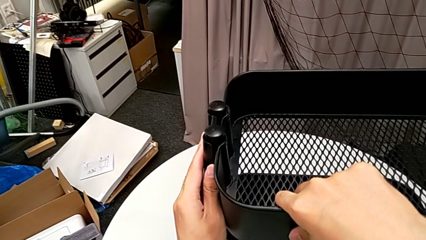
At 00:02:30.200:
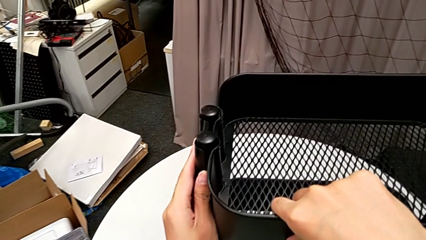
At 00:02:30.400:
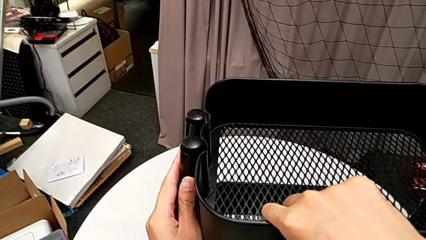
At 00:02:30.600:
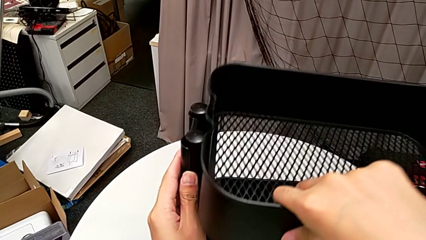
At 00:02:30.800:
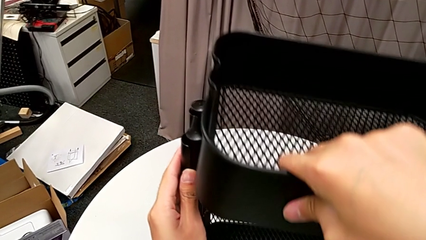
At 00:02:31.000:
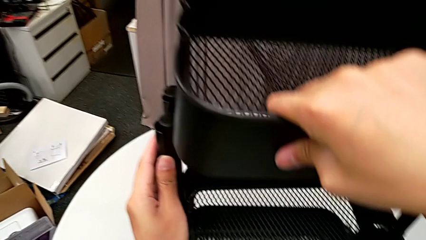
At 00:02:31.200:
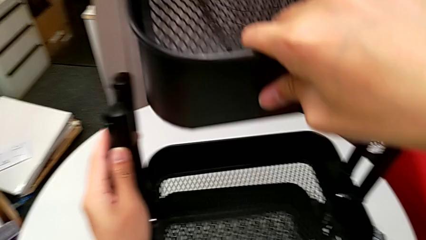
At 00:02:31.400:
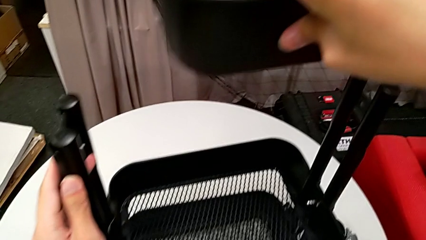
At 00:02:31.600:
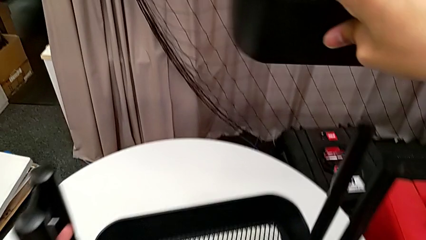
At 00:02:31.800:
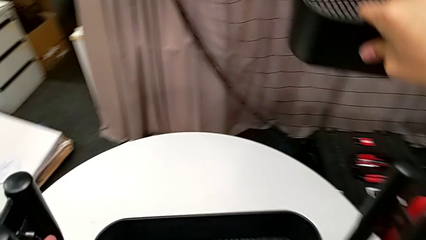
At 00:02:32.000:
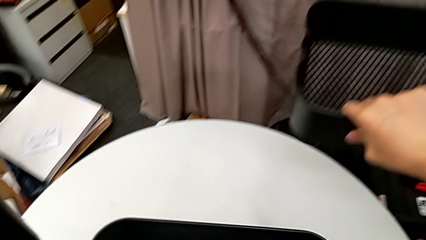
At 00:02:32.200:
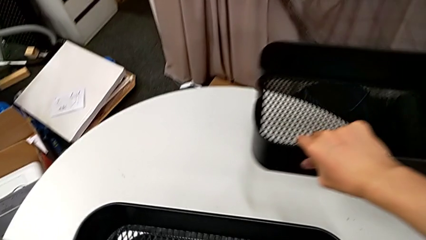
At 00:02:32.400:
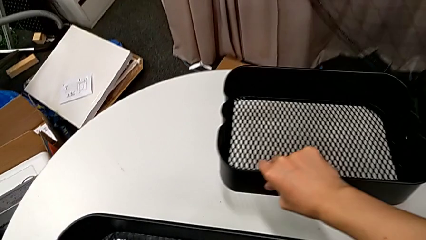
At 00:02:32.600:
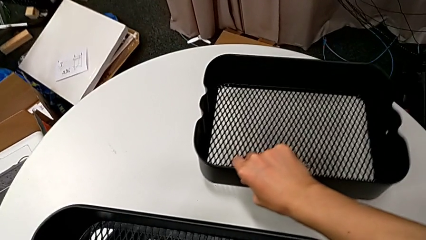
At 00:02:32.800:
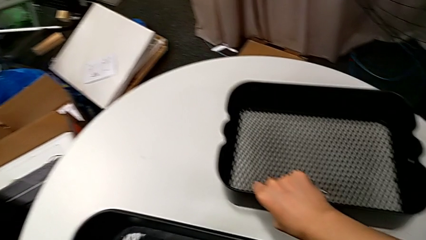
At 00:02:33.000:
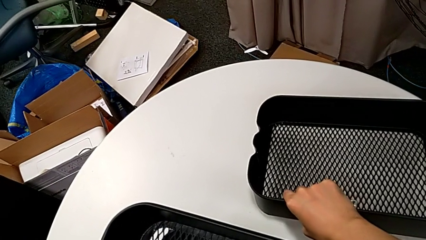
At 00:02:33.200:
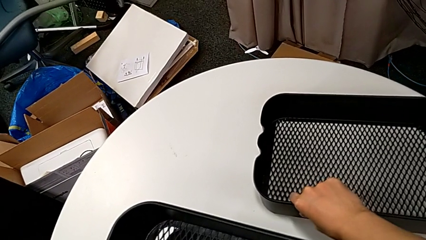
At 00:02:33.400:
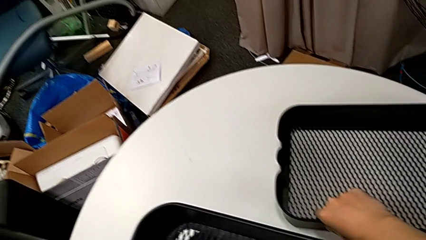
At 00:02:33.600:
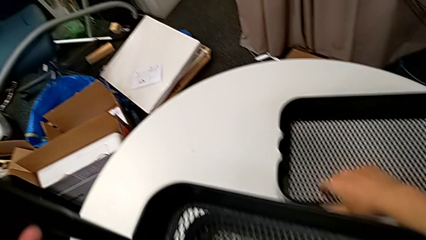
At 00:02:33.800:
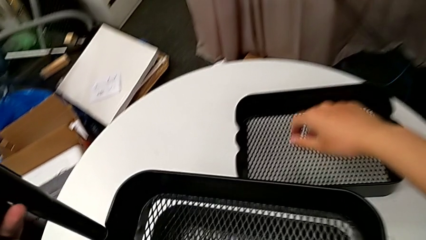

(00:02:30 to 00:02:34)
The camera wearer is disassembling the top grid tray of the rolling cart. They disassemble the top grid tray and place it.

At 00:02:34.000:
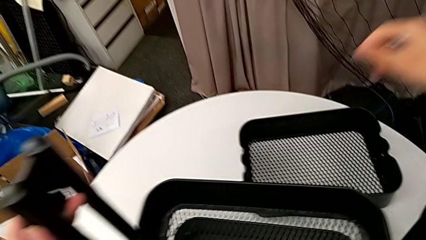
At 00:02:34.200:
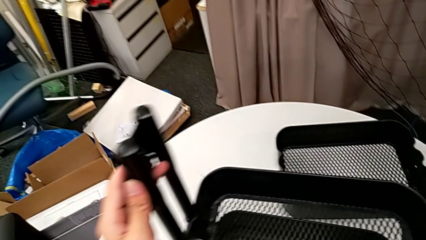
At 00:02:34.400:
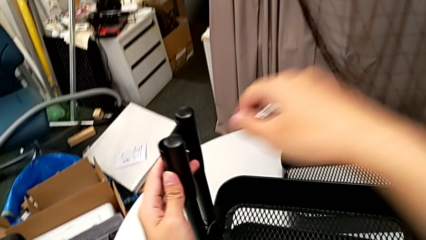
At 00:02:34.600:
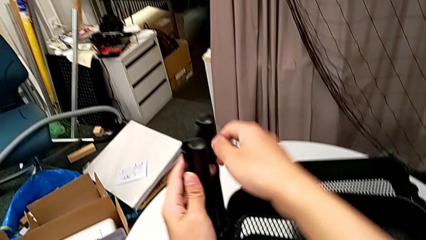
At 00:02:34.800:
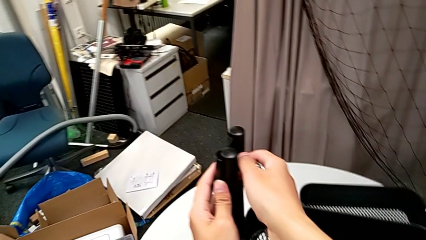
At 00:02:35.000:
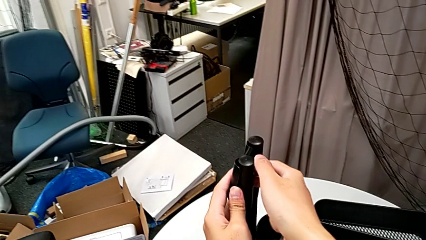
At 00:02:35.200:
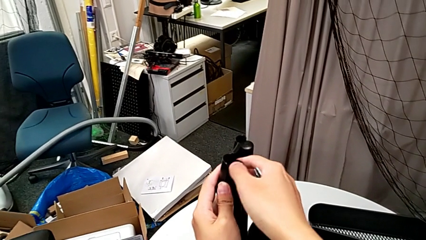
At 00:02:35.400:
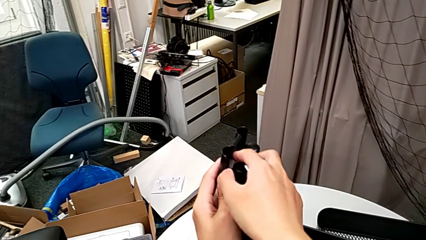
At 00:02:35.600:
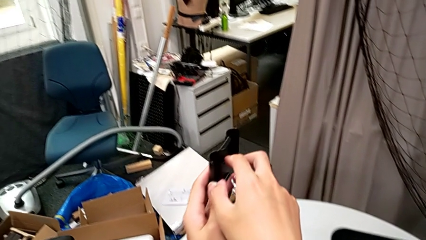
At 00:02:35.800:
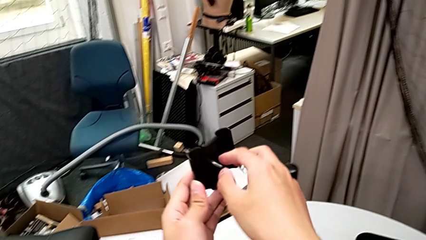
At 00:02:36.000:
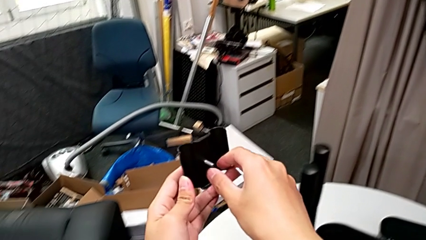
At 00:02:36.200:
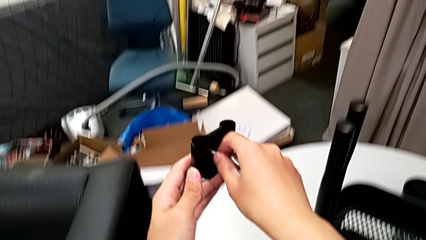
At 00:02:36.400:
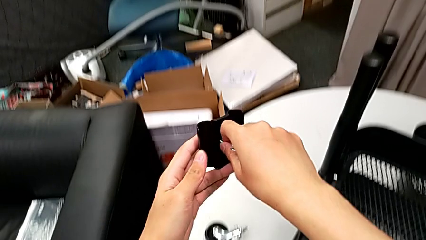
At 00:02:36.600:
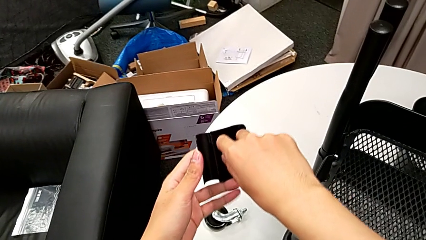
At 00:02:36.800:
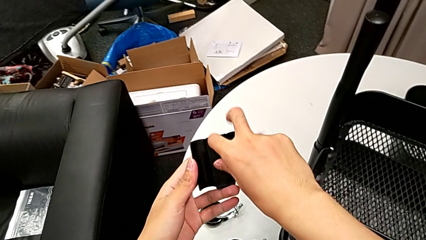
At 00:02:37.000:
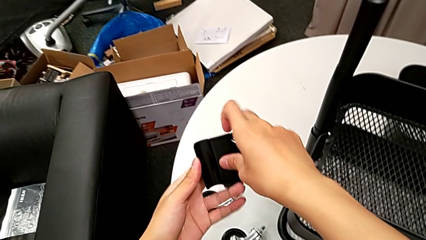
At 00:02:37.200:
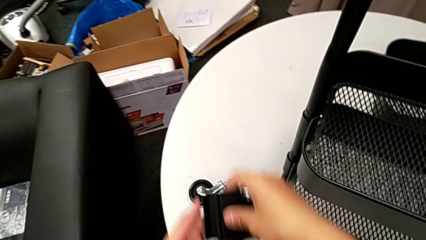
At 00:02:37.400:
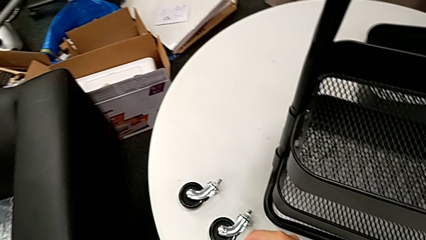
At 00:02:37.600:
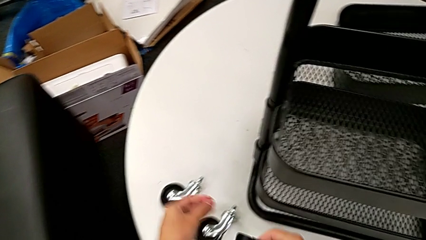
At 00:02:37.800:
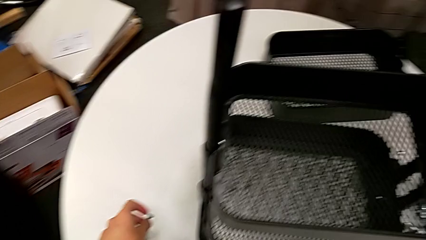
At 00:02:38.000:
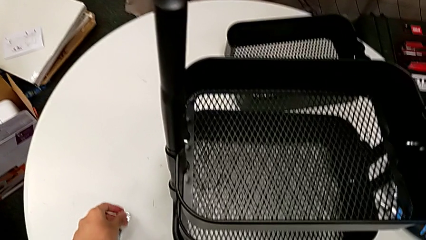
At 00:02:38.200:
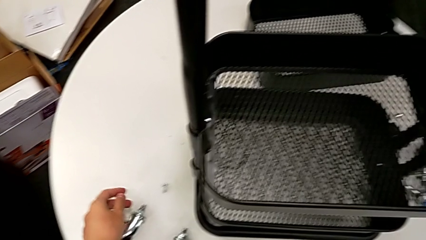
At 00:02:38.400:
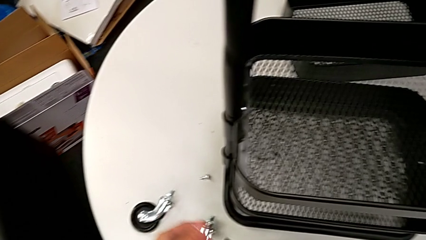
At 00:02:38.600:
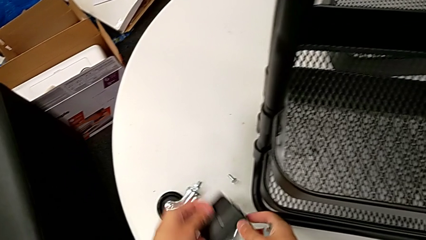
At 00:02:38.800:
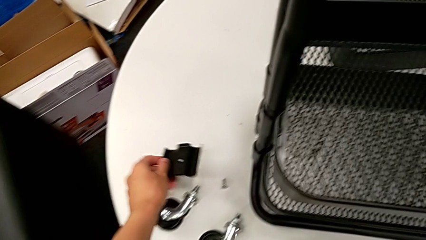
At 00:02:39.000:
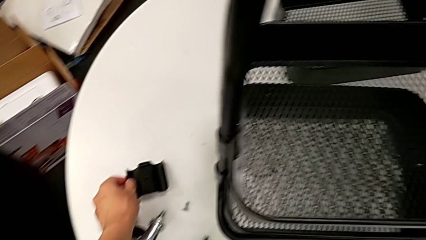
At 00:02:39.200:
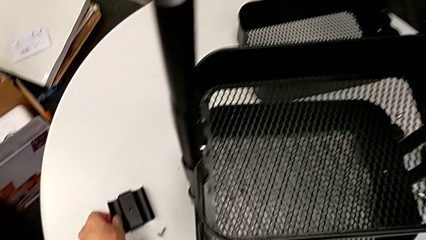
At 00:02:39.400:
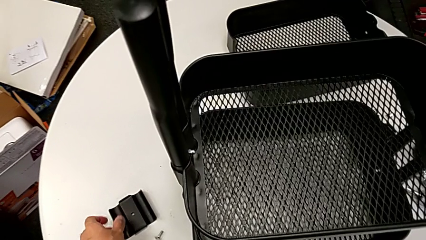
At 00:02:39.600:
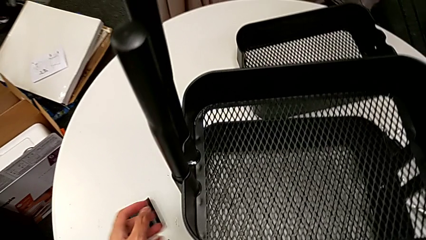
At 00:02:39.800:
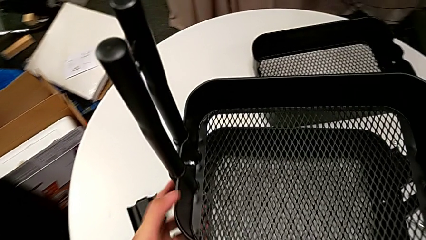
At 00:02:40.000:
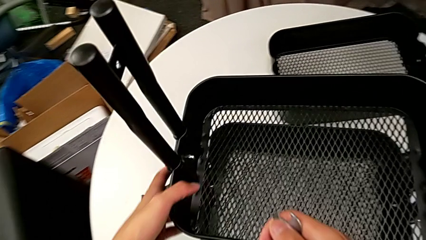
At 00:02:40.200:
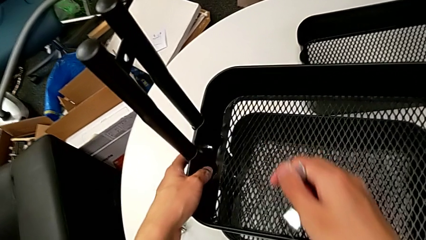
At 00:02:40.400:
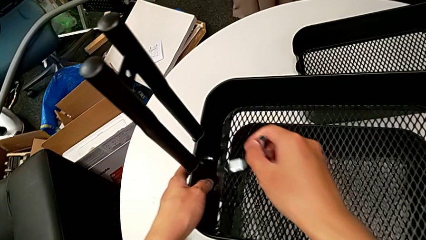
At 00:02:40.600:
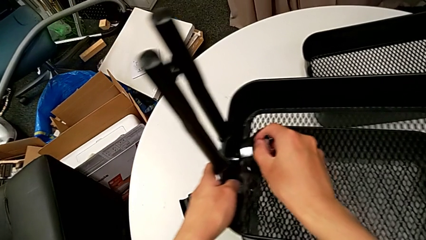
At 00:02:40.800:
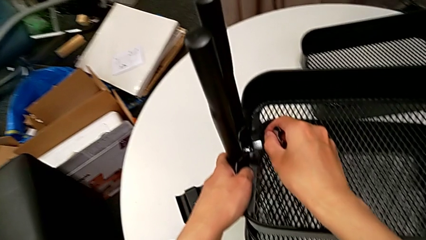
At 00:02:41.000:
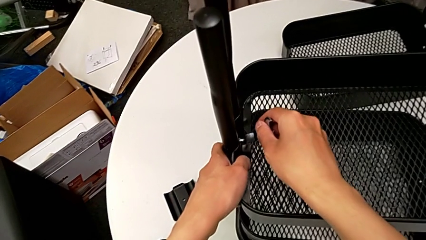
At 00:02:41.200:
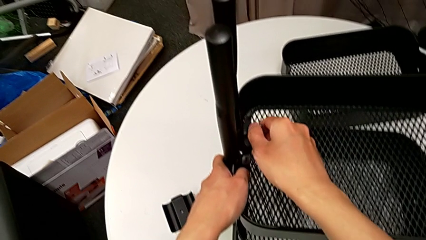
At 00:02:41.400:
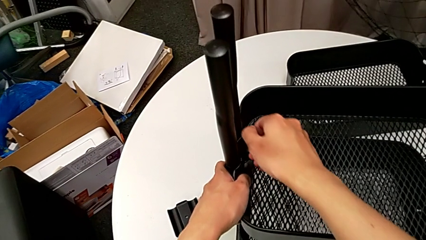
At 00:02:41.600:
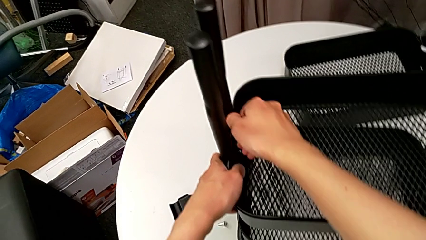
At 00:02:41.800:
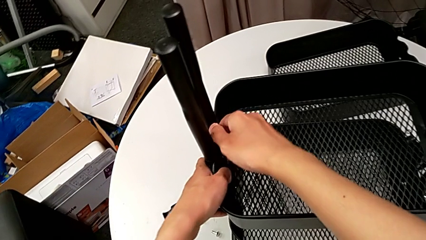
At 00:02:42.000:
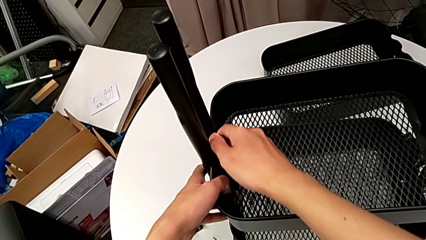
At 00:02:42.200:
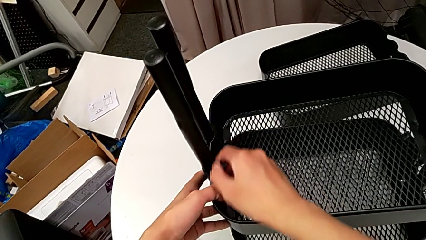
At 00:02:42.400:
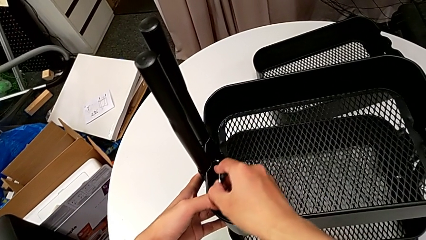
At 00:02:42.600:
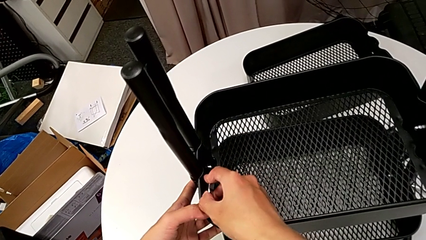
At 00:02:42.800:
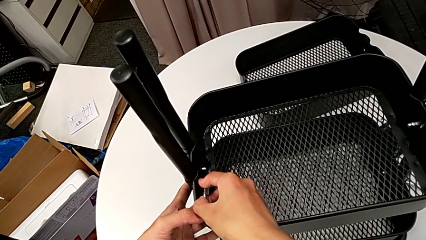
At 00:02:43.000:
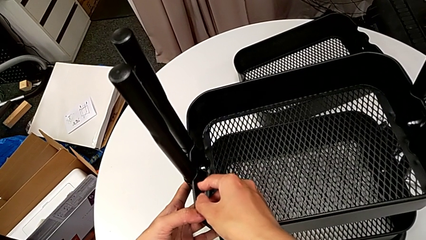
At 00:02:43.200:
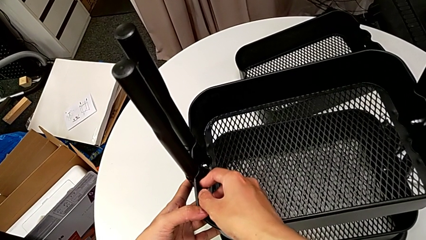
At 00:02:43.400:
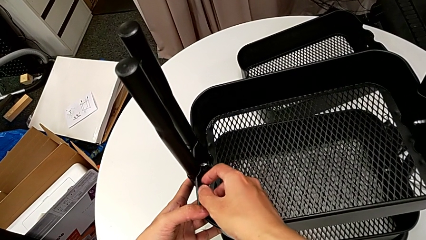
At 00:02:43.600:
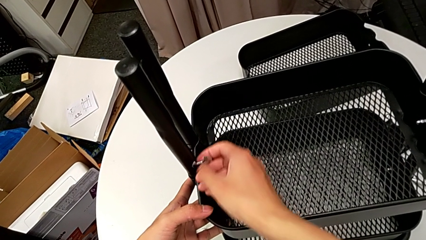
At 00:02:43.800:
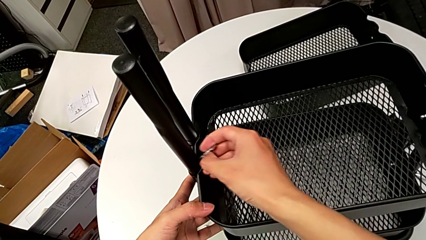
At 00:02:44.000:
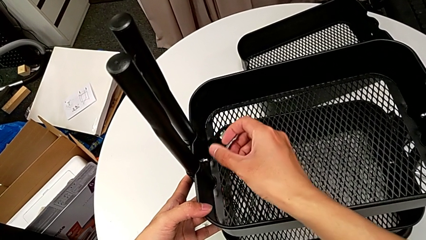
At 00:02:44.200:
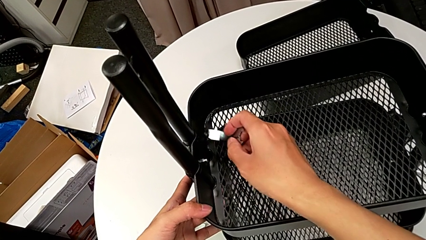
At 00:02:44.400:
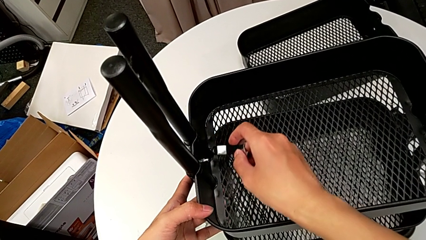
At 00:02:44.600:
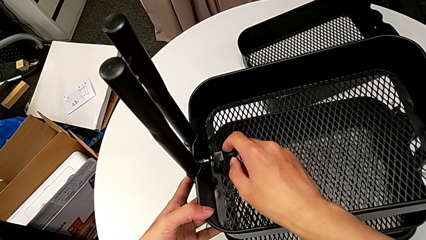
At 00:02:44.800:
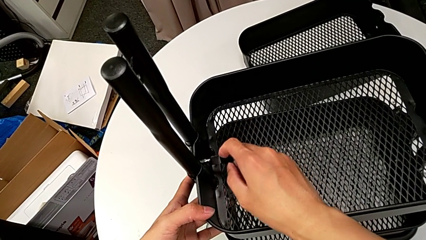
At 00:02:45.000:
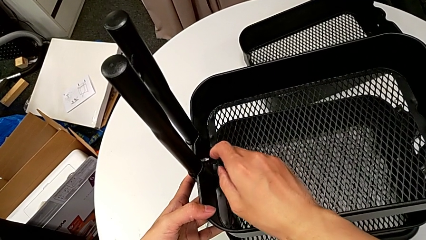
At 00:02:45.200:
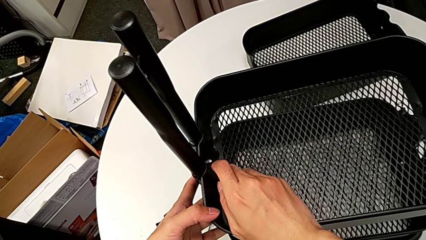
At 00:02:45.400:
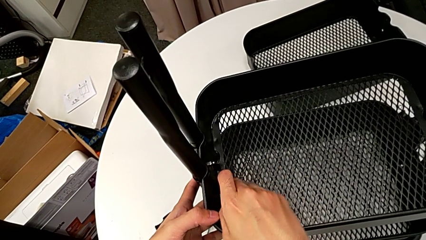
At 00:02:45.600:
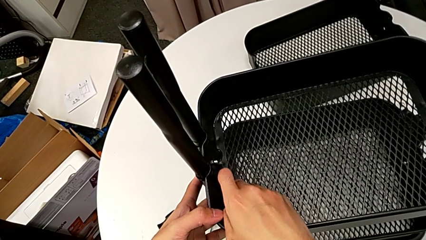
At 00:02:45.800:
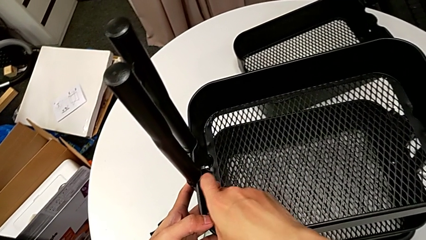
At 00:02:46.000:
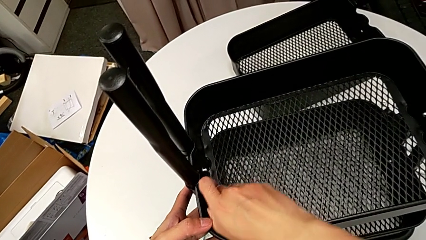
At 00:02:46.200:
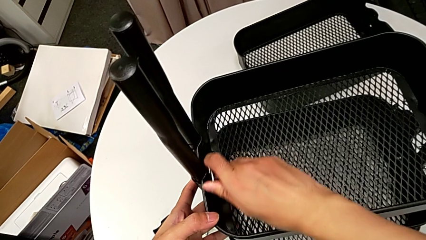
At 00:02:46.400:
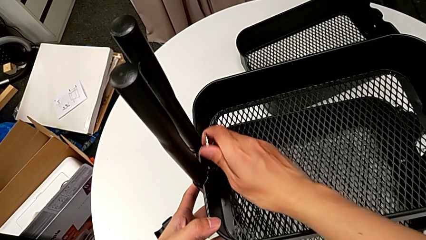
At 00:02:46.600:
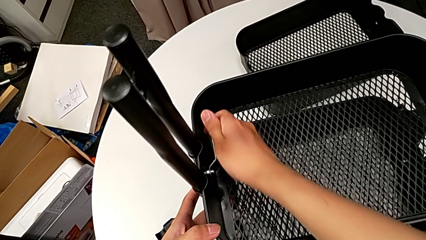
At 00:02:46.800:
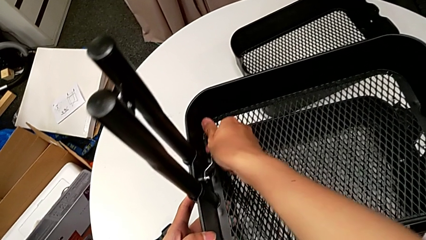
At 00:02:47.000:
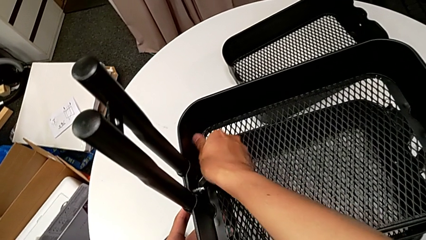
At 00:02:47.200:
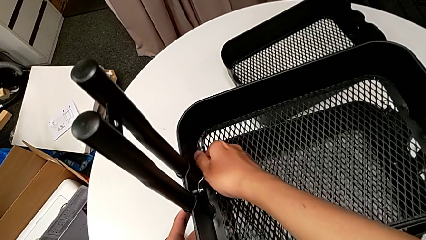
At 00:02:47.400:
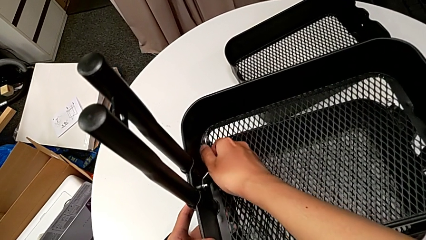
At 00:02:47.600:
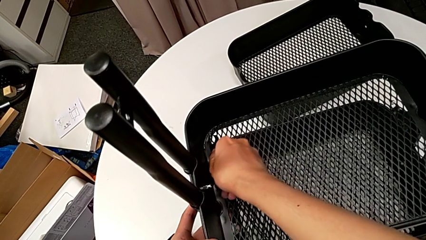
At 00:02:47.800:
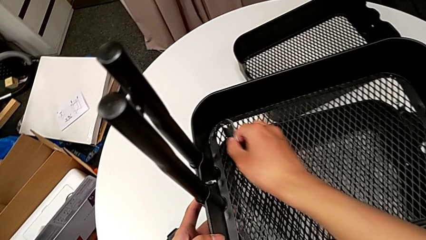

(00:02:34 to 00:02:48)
The camera wearer is disassembling the middle grid tray of the rolling cart. They approach the bracket, disassemble it, disassemble the screw, place it and place the bracket. They approach the hexagon cap nut, insert the hexagonal wrench, unscrew the hexagon cap nut and withdraw the hexagonal wrench. They insert it, unscrew the hexagon cap nut and withdraw the hexagonal wrench.
